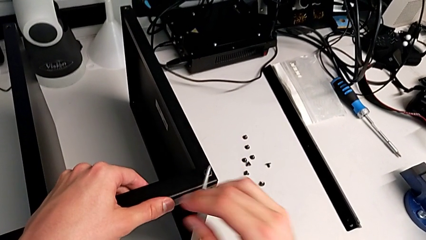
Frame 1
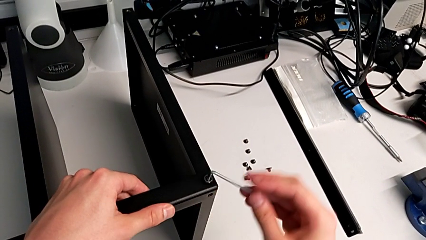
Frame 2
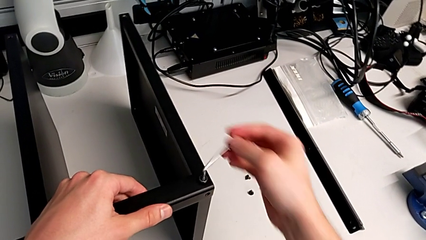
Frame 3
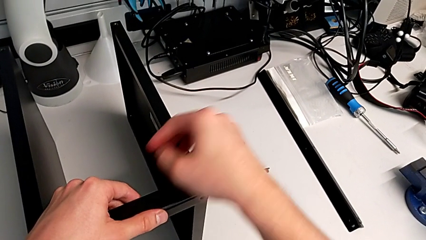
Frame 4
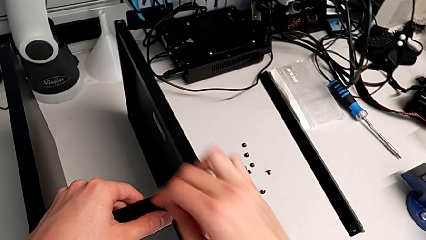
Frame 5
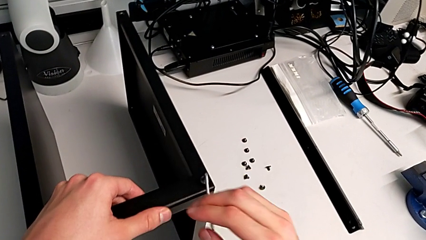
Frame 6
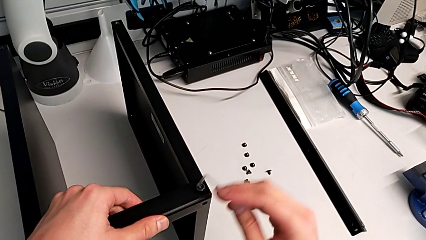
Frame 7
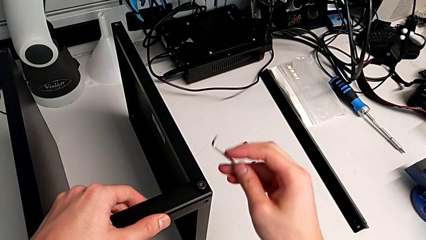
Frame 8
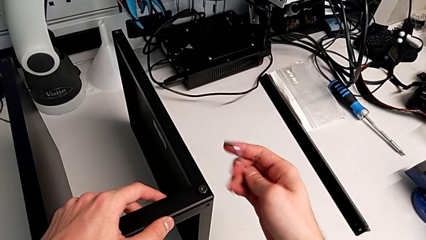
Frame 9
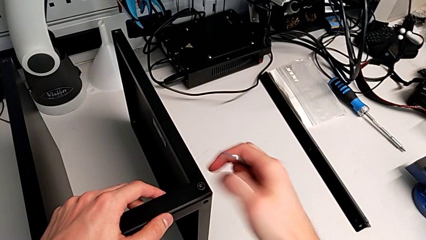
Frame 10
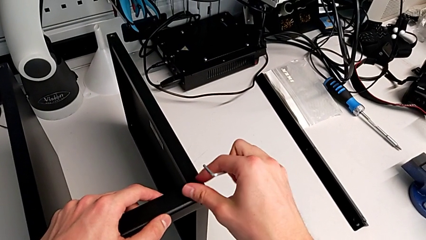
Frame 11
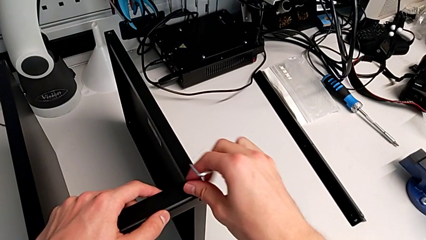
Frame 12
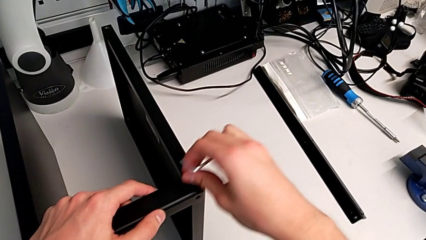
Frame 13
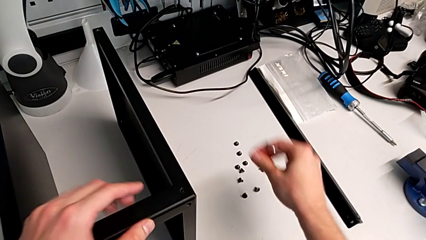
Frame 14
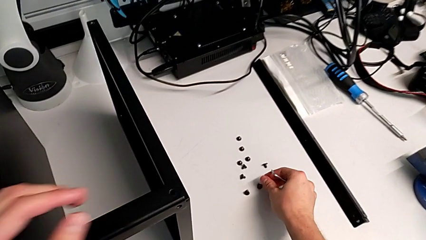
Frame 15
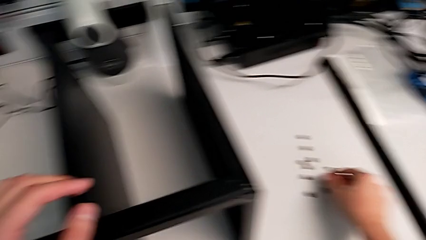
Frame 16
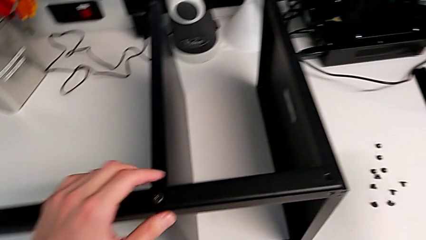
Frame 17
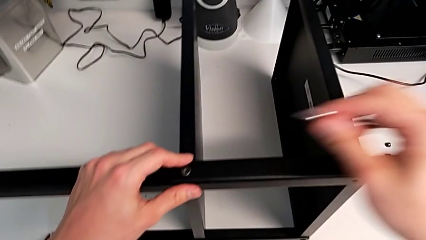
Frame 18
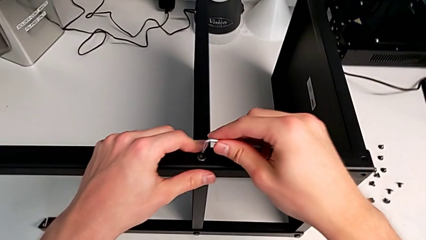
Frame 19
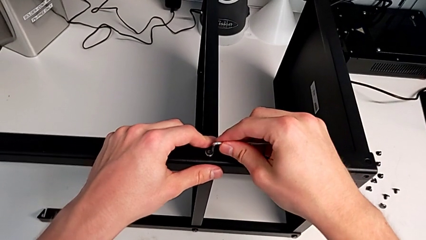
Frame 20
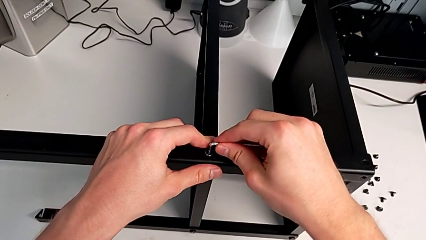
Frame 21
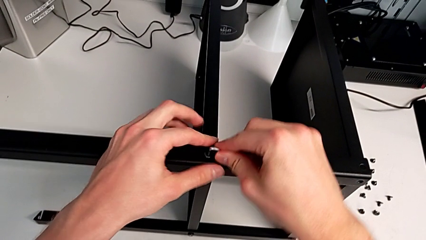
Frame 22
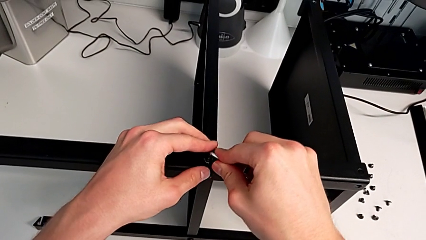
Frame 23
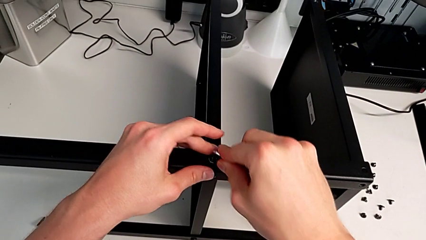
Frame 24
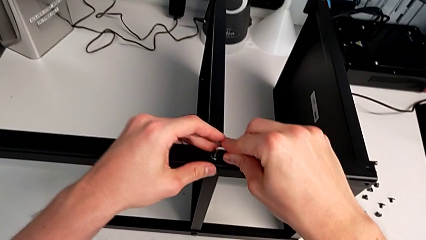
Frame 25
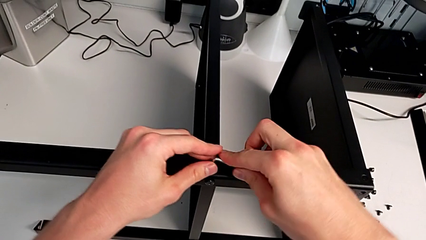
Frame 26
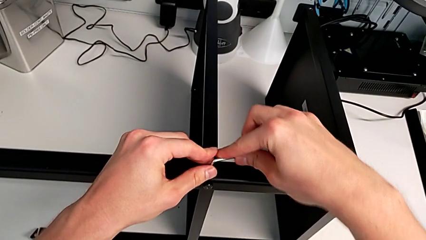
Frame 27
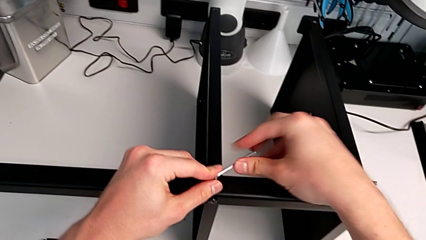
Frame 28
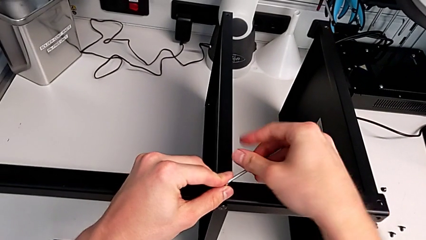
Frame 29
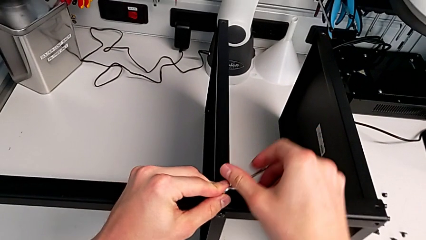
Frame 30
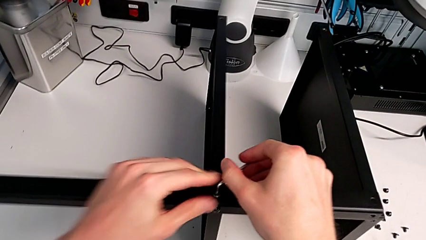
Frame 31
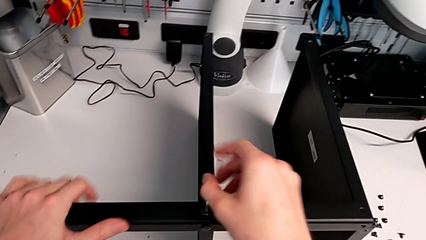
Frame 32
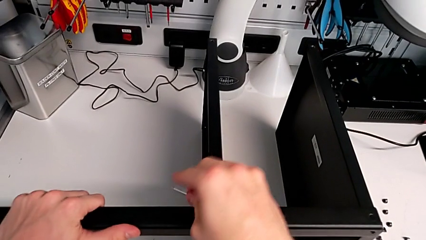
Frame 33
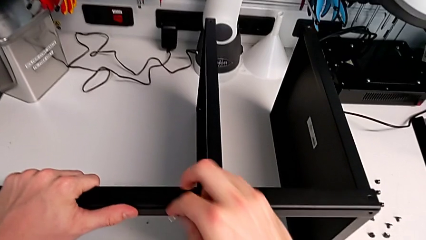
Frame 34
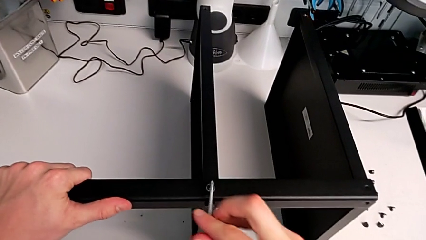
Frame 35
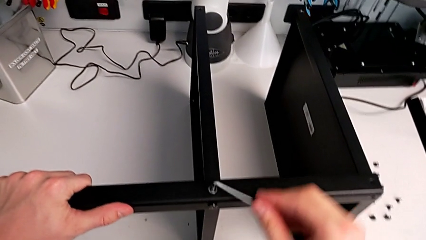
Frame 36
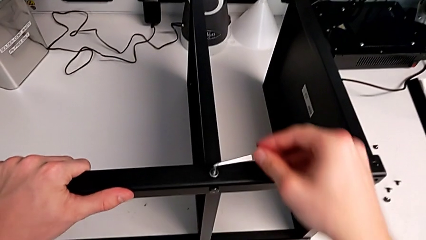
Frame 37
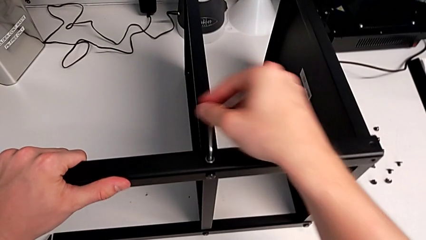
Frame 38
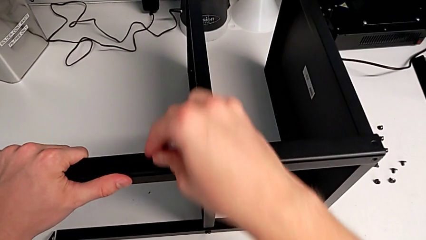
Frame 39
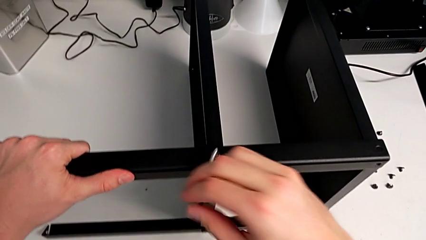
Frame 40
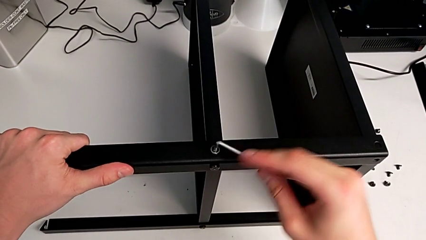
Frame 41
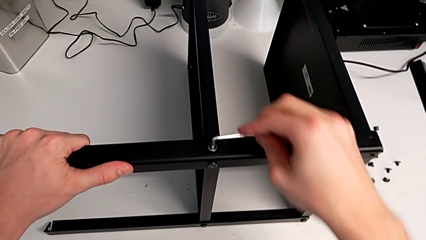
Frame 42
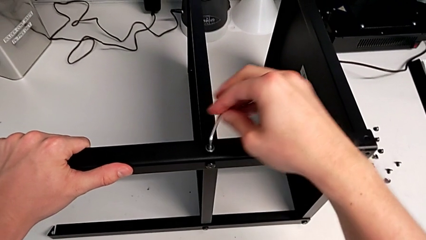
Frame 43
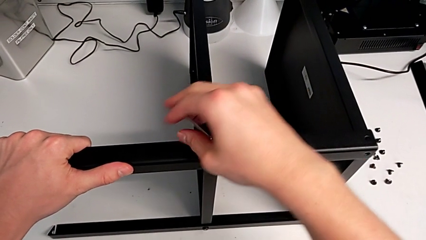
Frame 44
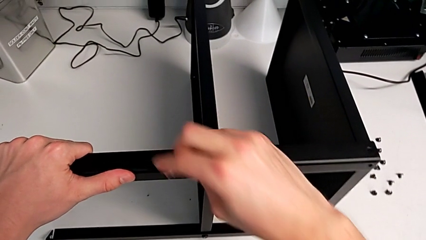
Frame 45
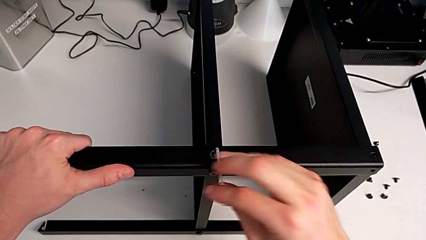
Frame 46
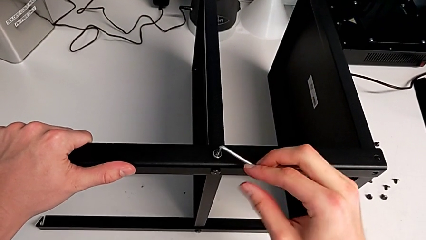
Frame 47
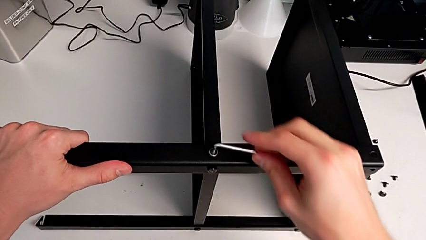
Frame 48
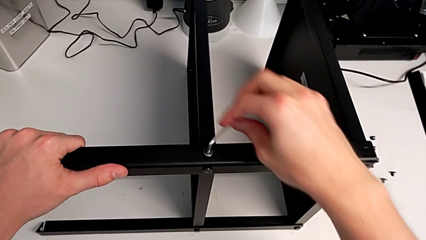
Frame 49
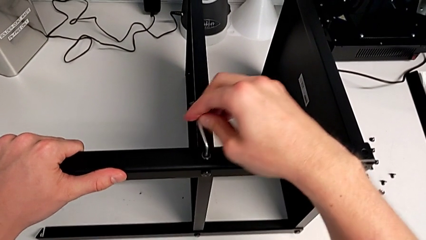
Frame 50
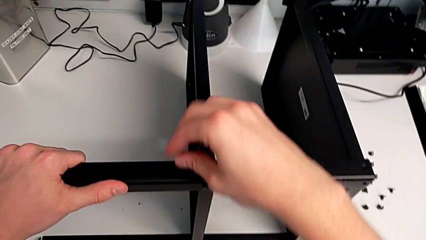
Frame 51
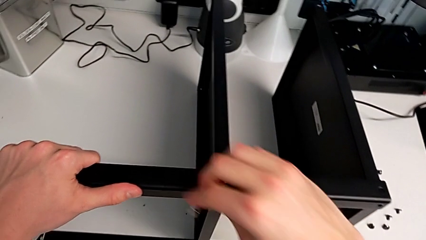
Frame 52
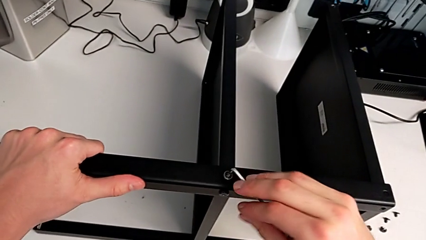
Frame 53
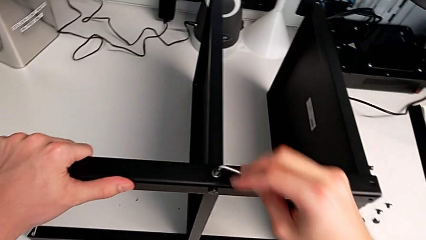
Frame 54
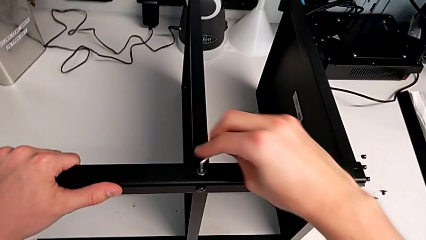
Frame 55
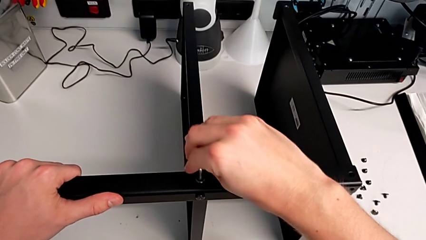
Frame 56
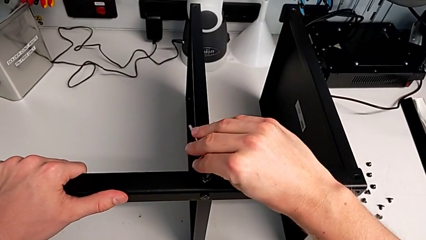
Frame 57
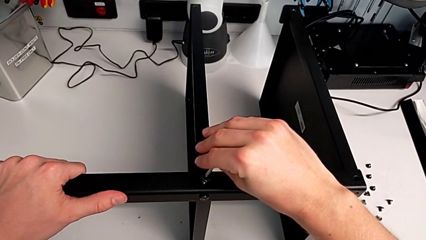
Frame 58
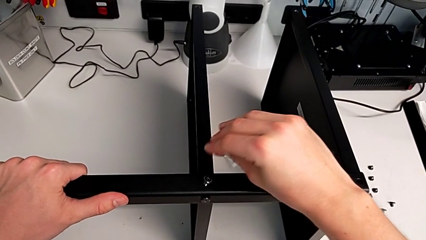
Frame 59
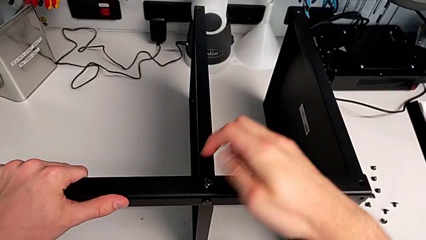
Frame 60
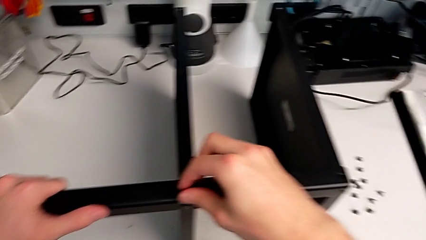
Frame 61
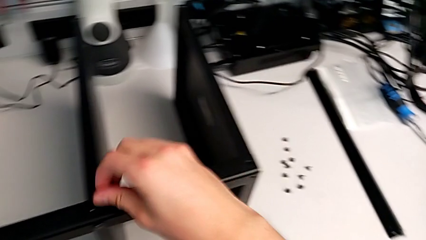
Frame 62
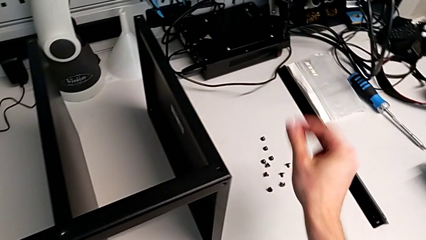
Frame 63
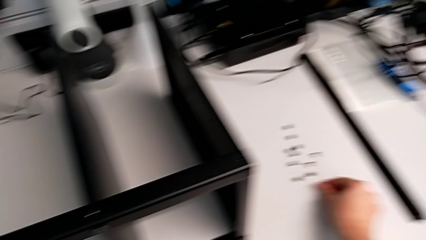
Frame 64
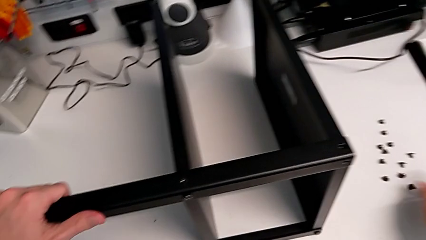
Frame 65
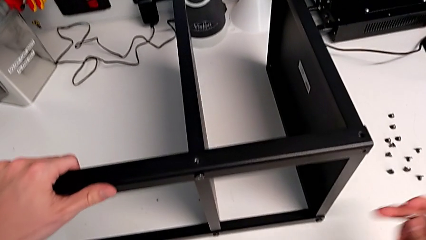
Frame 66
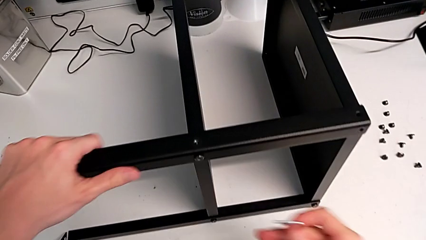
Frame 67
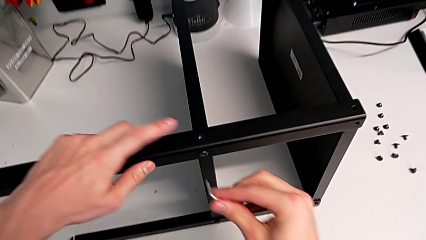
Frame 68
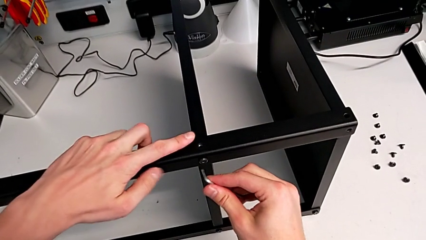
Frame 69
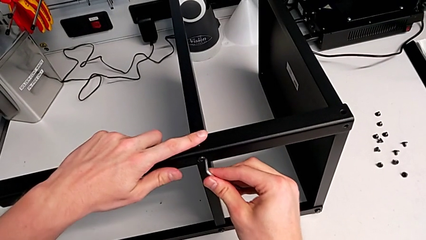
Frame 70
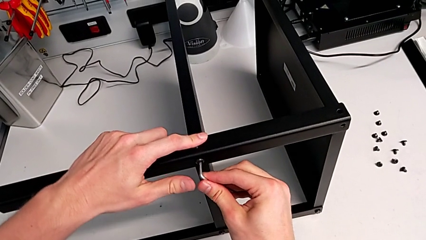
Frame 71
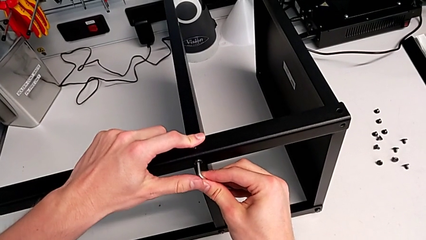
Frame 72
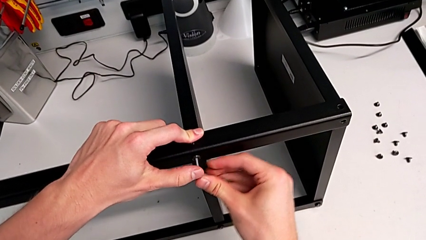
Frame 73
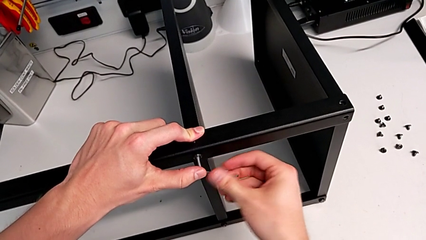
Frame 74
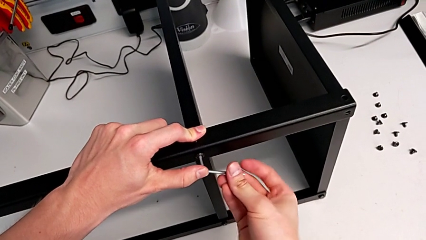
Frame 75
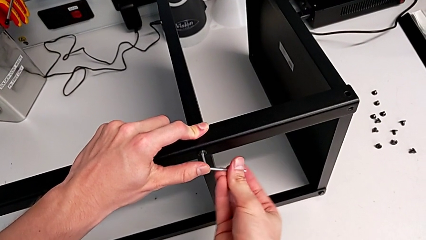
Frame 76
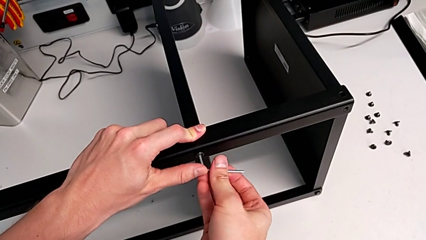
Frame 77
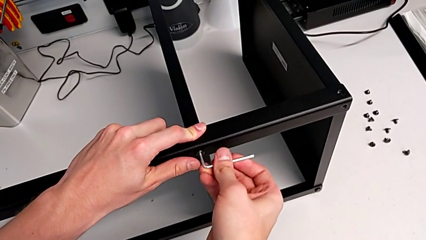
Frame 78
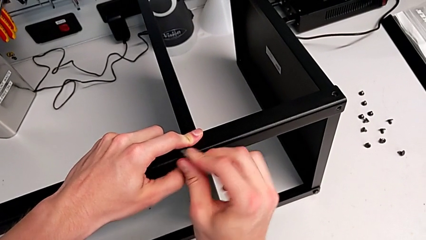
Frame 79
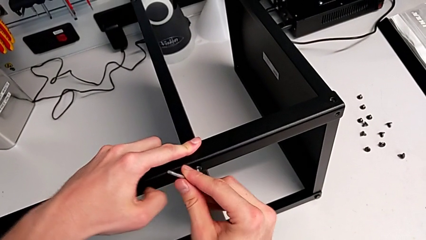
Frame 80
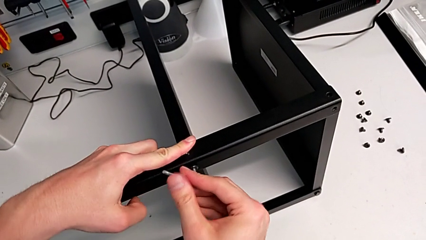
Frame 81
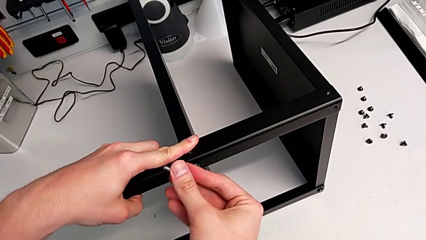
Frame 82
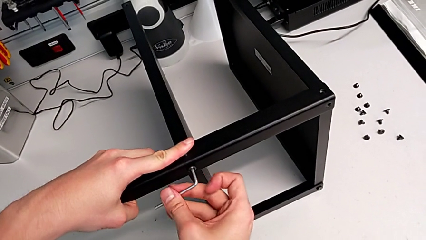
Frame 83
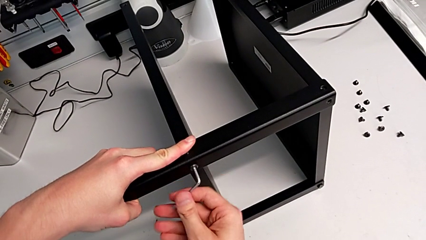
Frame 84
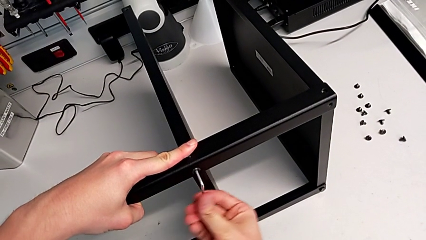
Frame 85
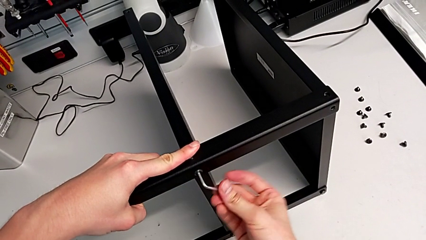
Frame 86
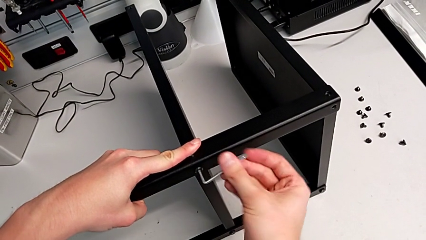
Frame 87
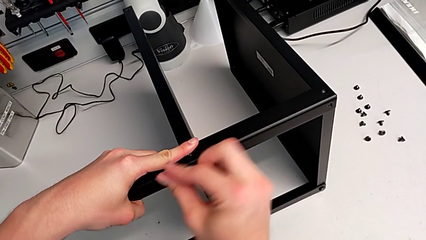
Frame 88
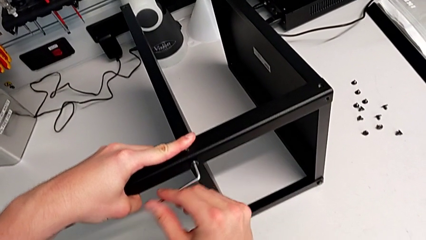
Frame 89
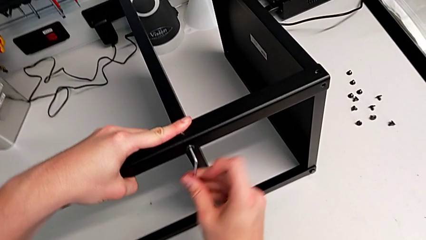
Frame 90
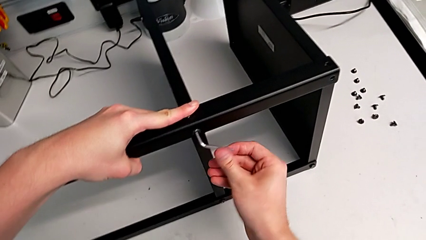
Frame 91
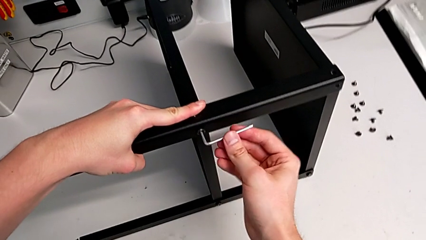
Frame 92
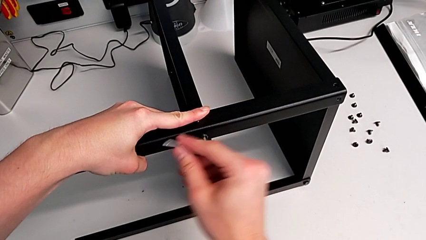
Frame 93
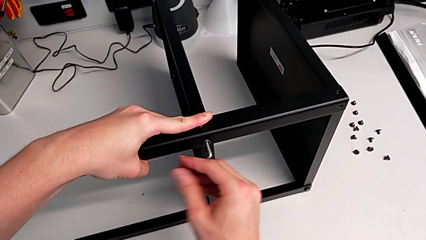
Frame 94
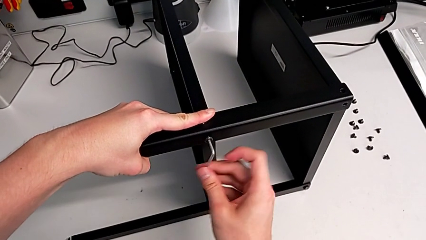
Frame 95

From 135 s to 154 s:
The camera wearer is disassembling the third leg. They withdraw the Allen wrench, disassemble the hex socket head, place it, insert the Allen wrench, unscrew the hex socket head, withdraw the Allen wrench, disassemble the hex socket head, place it, insert the Allen wrench and begin to unscrew the hex socket head.
